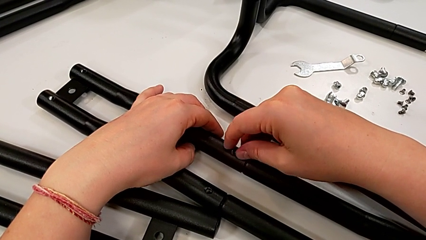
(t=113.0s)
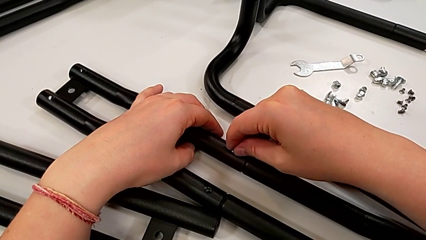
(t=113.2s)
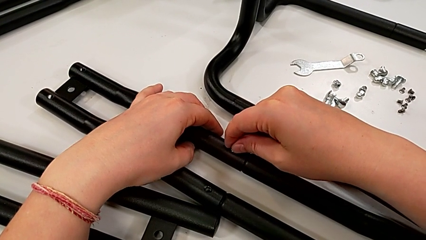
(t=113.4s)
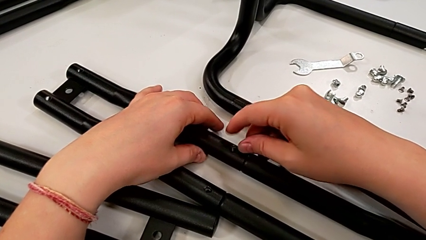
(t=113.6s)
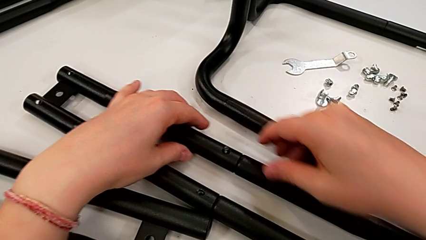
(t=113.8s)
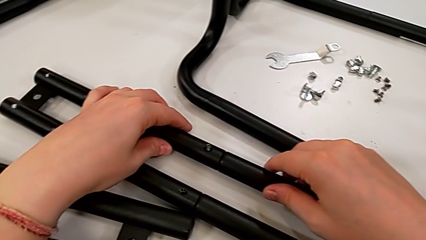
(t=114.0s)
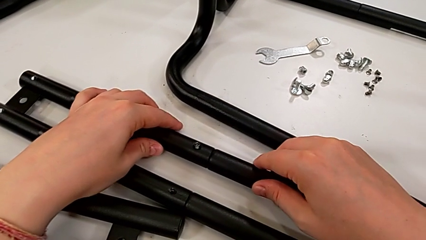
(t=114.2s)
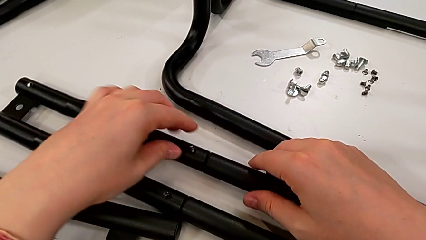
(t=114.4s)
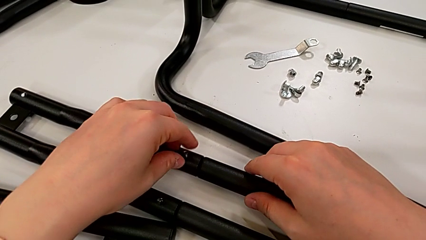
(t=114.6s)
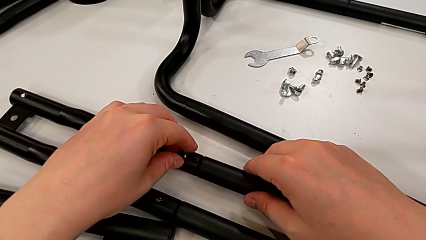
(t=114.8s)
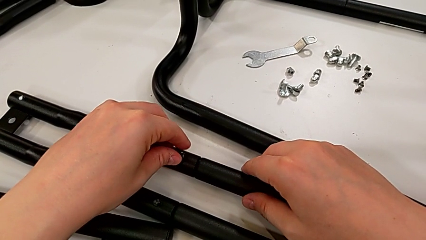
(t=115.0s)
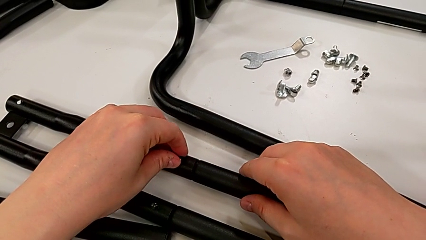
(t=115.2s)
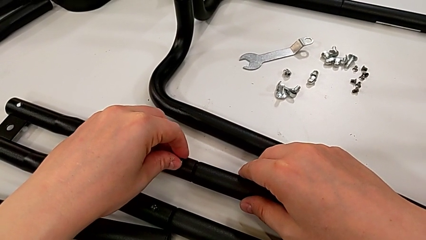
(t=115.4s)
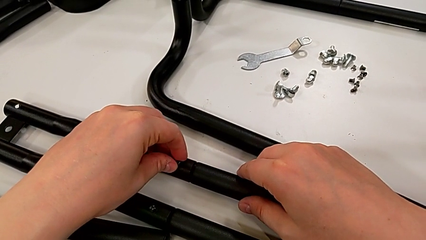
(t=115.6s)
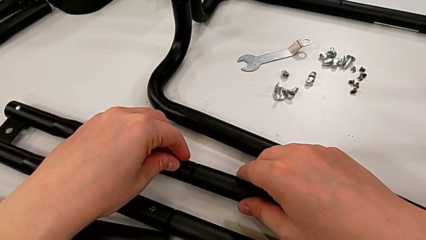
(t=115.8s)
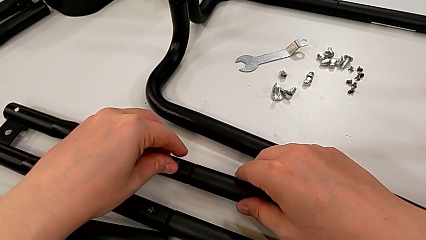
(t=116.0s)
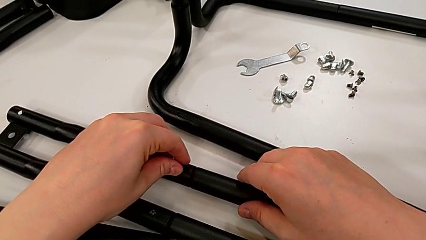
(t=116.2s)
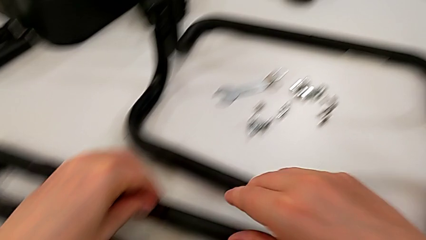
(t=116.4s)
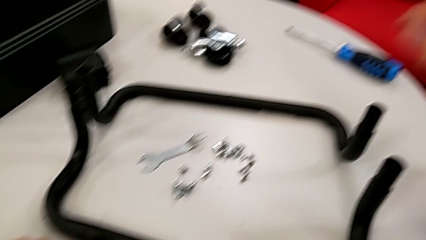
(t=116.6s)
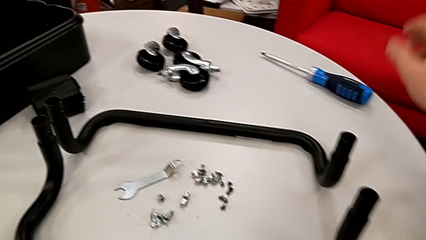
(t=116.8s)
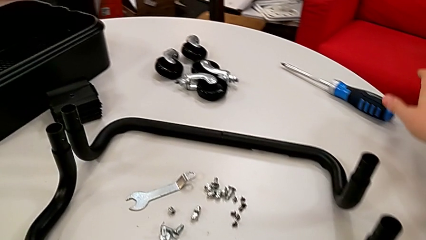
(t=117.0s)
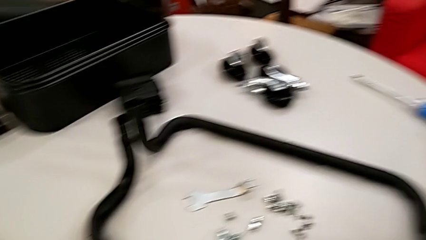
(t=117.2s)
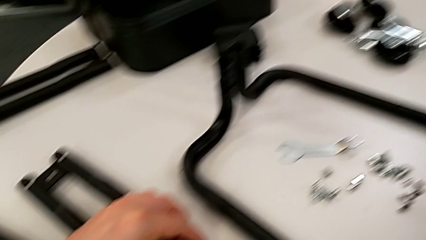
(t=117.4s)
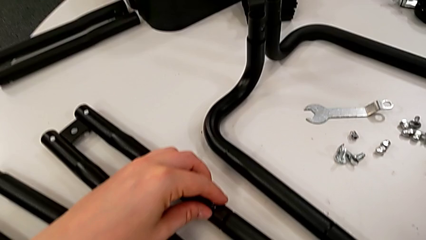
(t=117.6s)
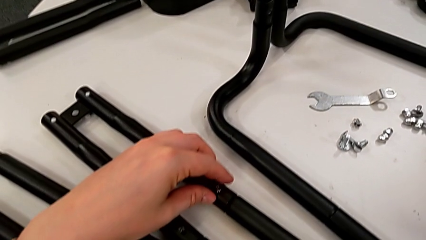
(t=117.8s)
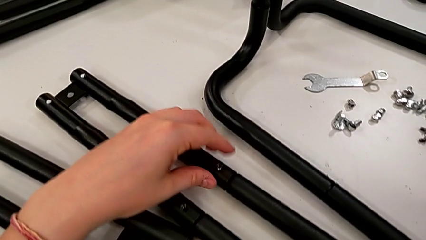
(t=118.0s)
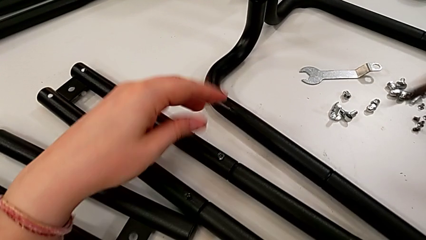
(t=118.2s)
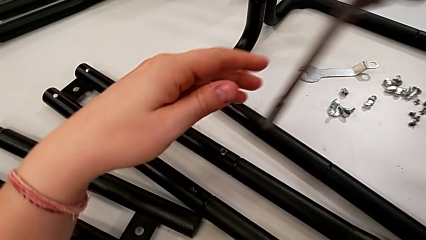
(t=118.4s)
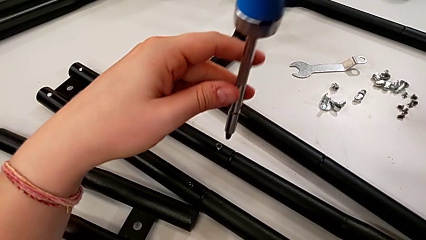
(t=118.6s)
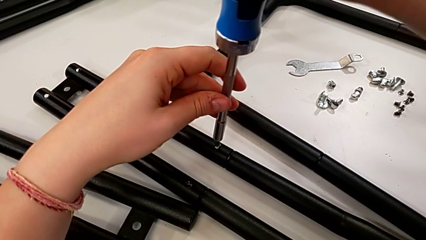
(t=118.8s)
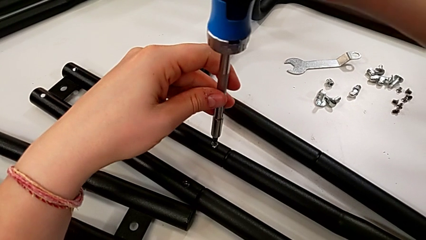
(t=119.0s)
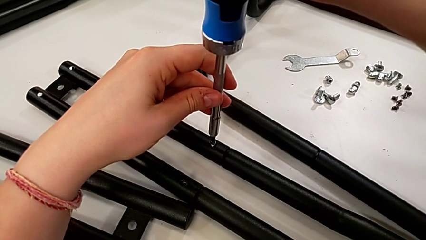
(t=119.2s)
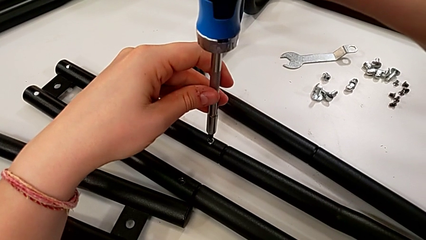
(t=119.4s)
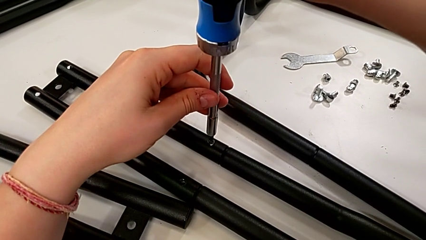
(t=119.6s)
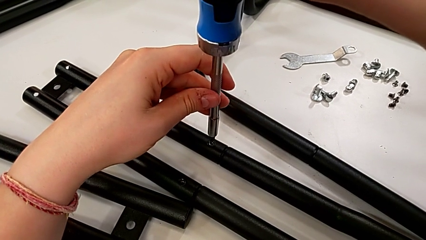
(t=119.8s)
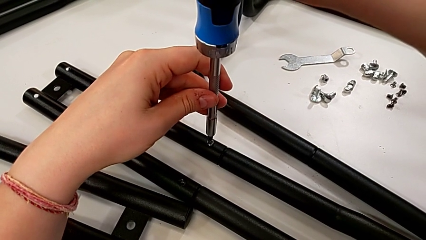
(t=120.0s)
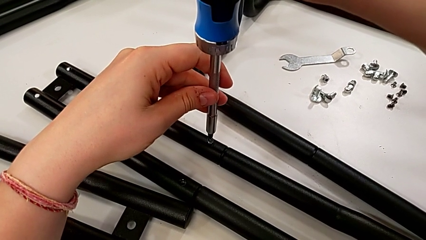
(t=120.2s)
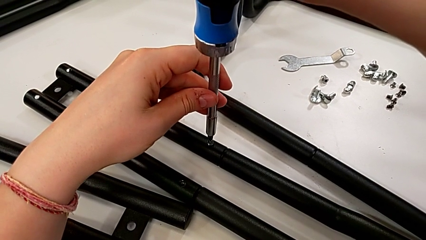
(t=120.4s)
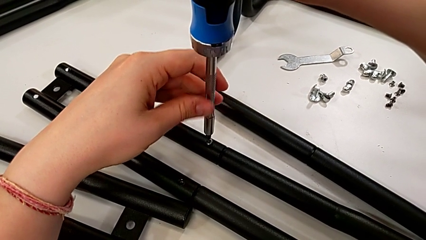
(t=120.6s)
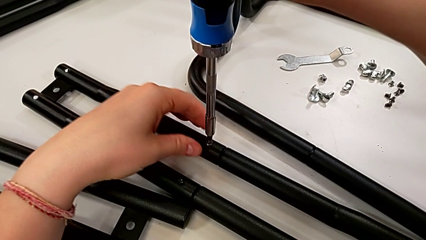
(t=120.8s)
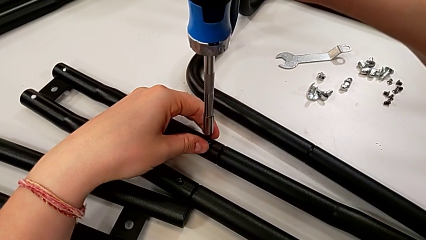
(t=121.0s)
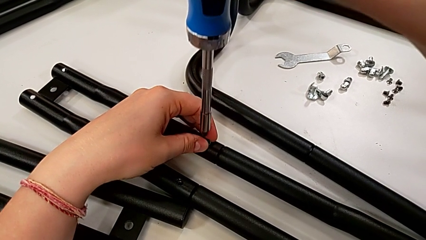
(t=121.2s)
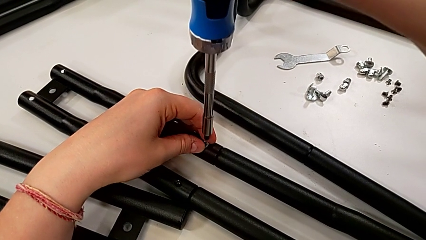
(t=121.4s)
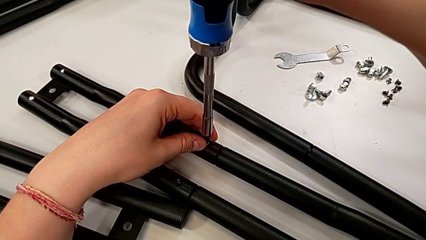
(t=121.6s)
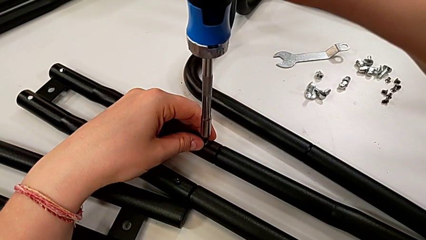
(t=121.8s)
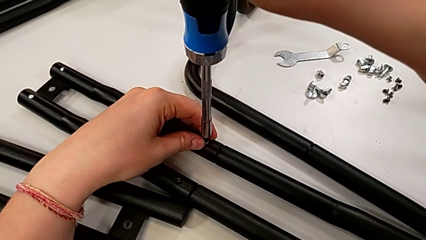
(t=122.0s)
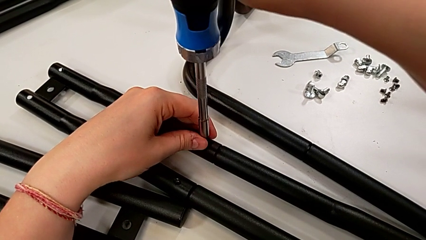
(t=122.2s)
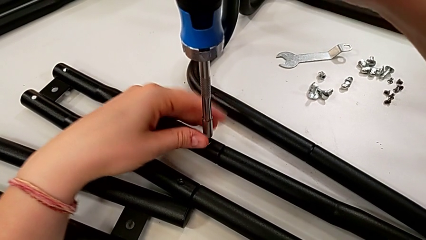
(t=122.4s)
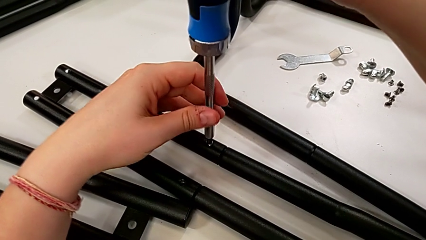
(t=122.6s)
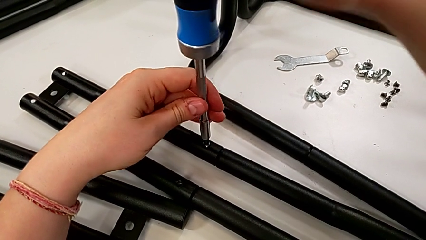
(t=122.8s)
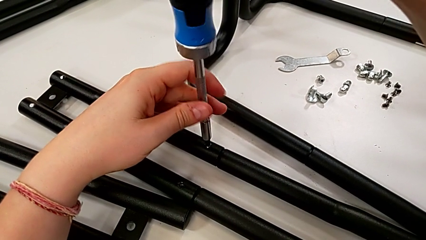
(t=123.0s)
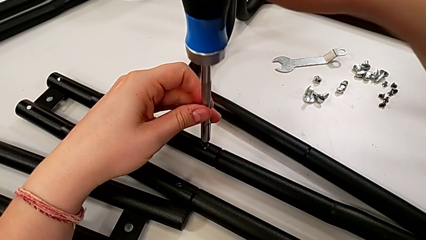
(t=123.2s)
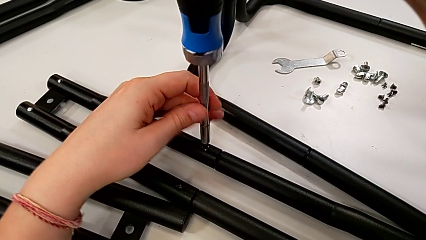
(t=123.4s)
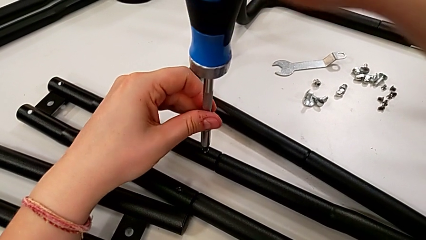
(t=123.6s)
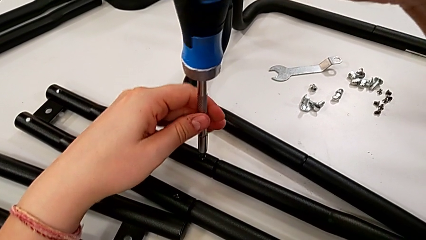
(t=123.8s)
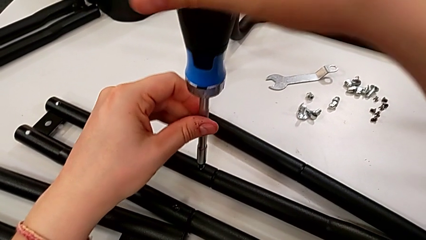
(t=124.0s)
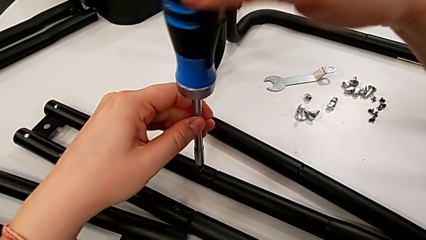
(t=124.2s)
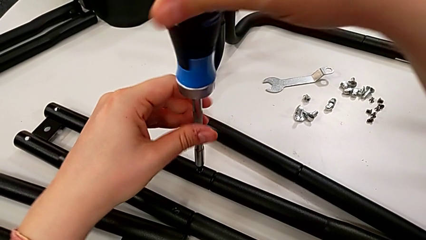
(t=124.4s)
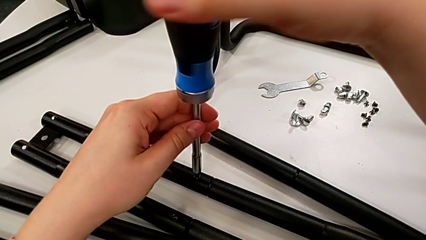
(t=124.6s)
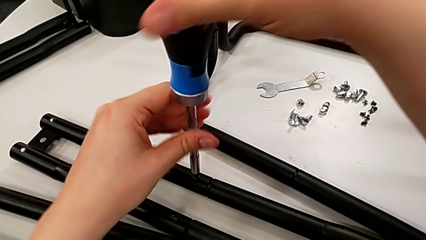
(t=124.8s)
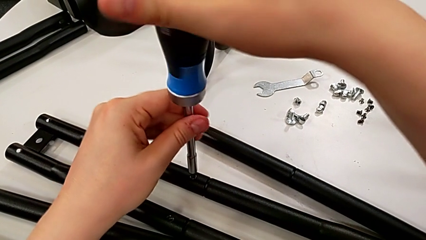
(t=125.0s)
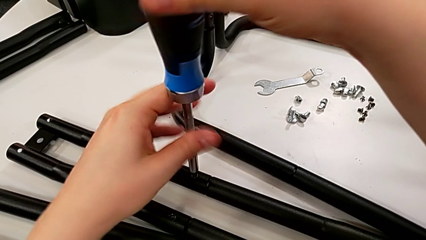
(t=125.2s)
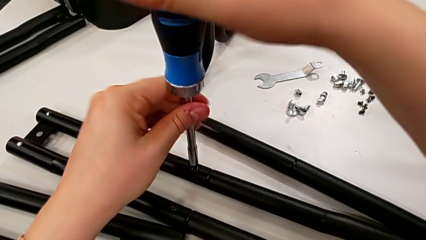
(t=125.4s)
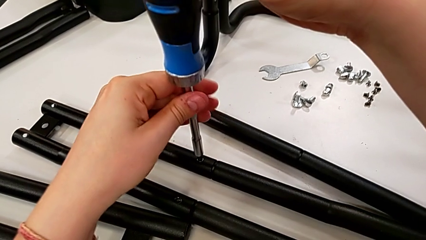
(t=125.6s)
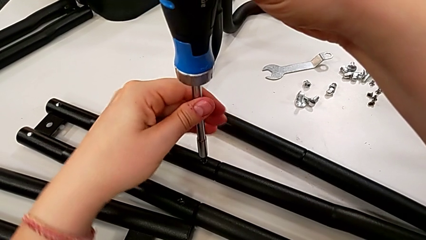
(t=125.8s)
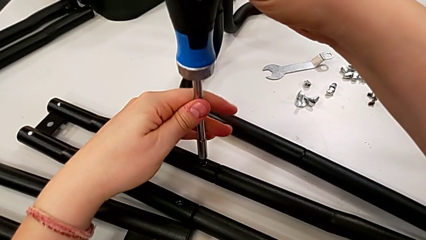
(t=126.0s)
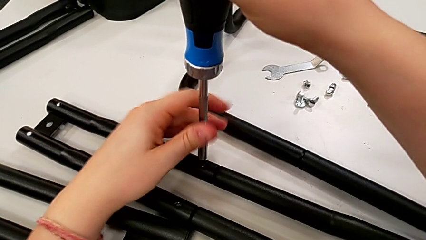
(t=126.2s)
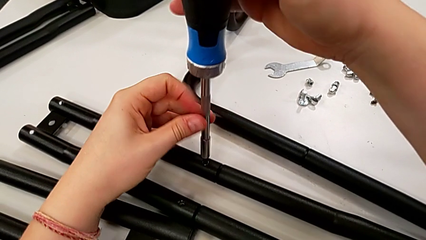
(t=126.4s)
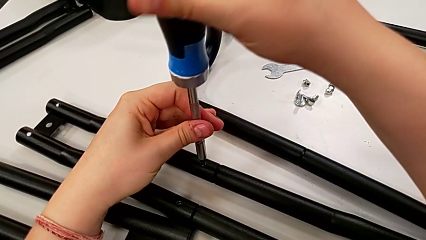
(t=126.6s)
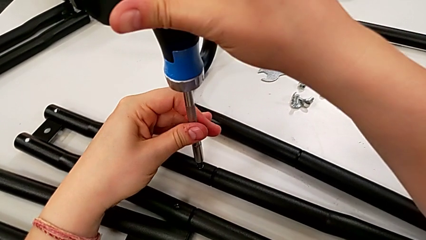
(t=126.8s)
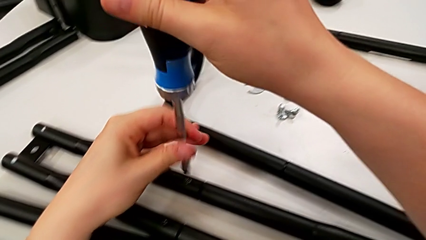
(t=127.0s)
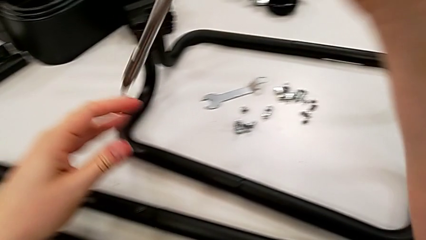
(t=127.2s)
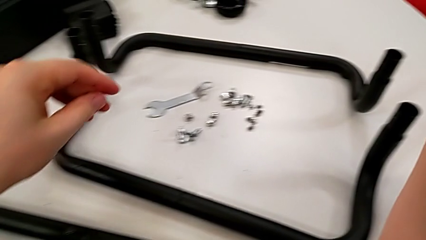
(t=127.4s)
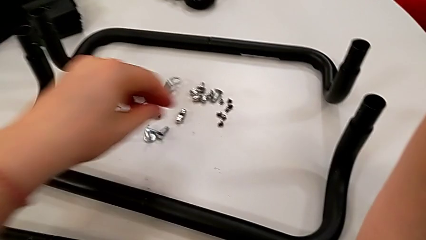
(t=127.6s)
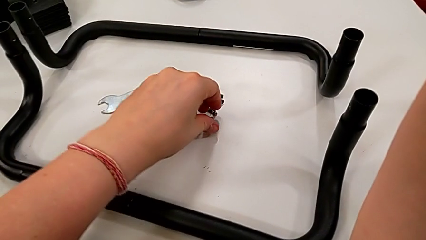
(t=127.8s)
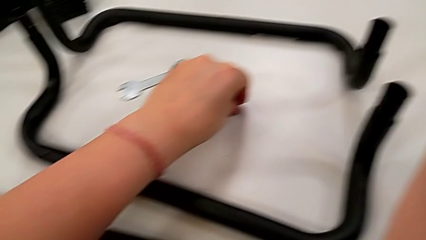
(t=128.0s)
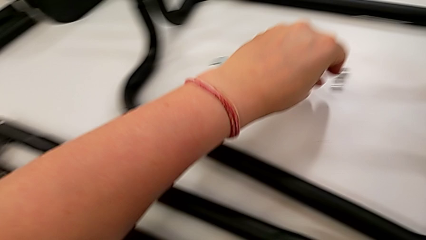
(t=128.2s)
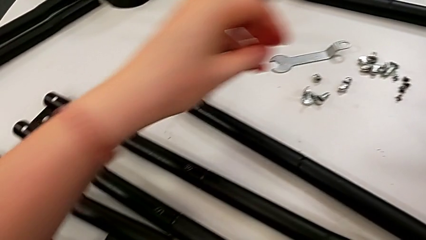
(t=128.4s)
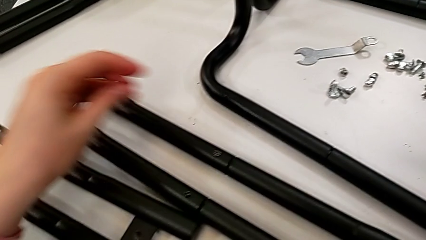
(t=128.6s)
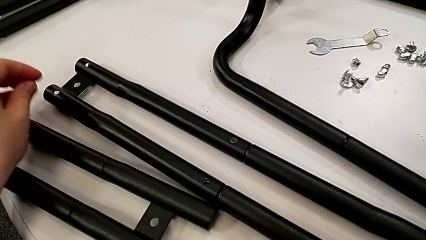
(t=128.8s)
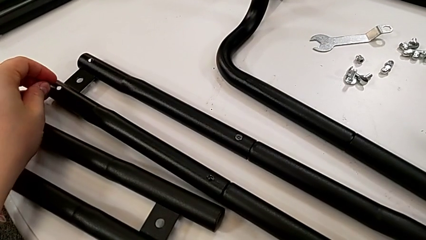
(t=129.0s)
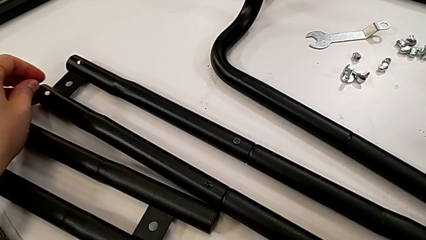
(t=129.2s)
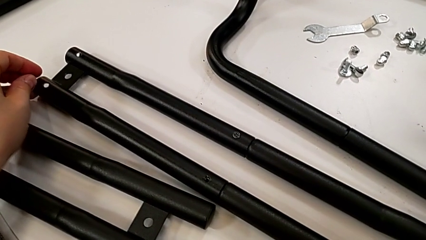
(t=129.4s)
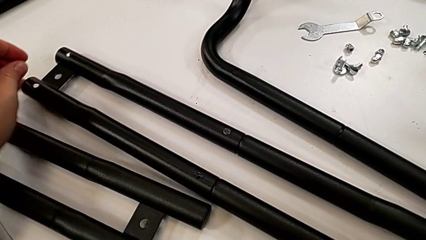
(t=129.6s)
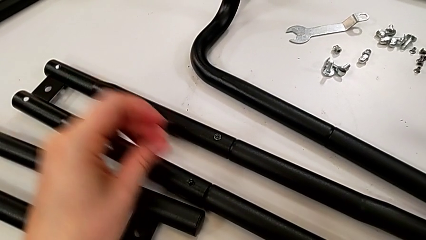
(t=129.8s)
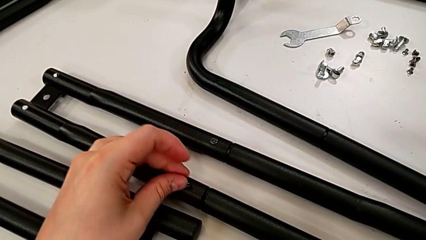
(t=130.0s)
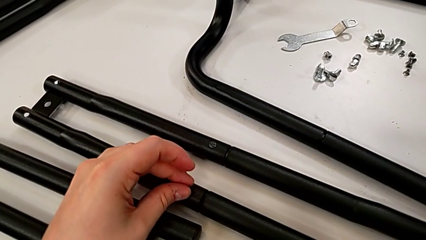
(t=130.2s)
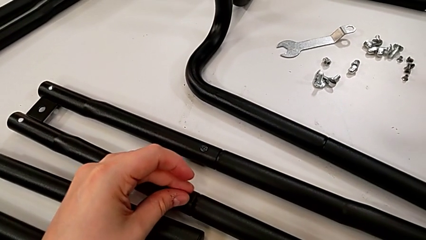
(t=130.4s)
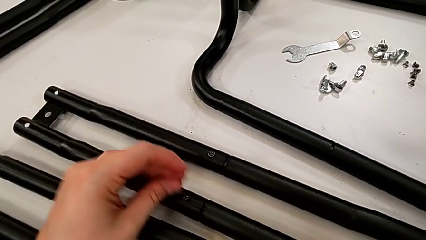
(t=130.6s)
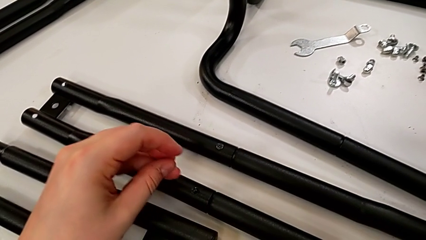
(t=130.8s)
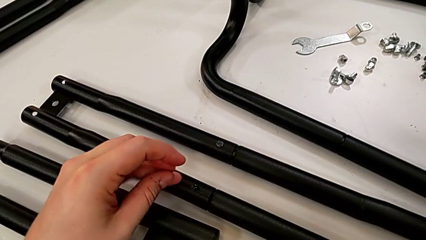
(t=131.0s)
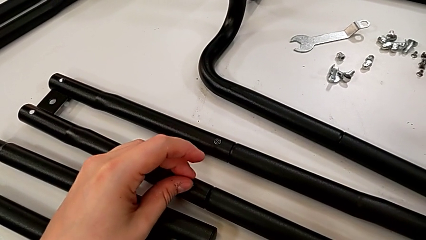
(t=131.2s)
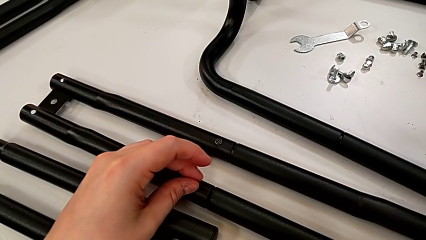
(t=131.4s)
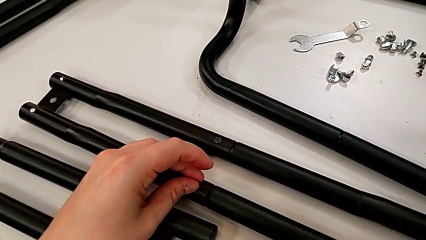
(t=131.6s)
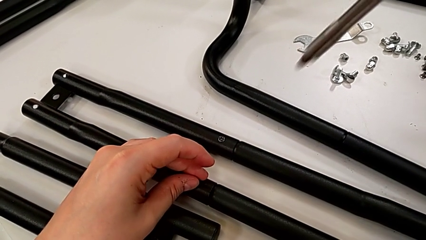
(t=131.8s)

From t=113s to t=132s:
The camera wearer is screwing the first side bars. They screw the first screw, lift the blue screwdriver, screw the first screw, grab the second screw and insert it.
